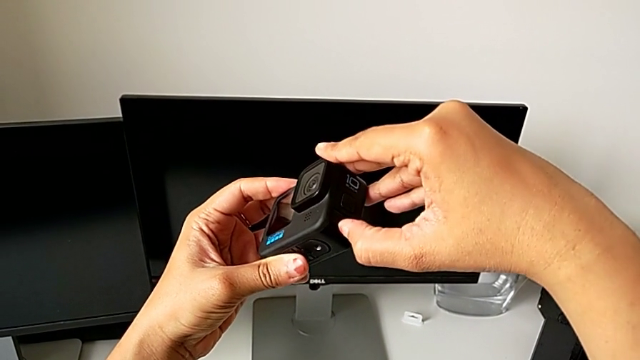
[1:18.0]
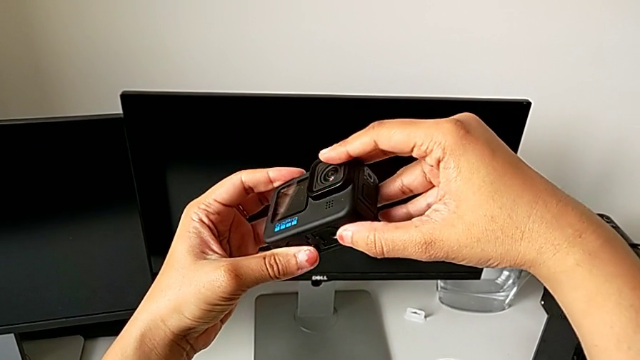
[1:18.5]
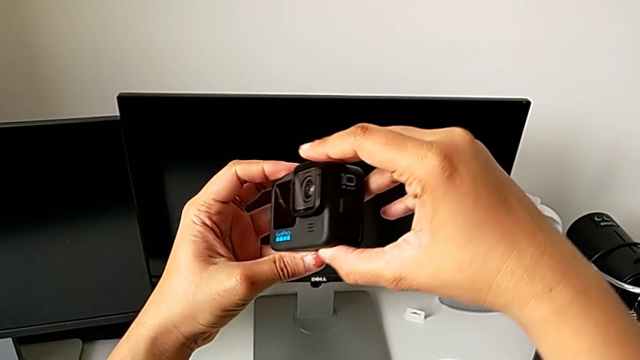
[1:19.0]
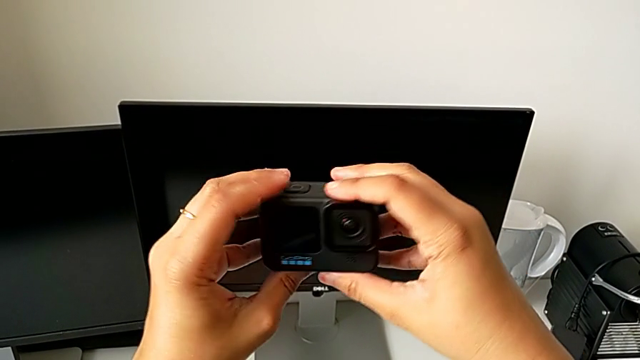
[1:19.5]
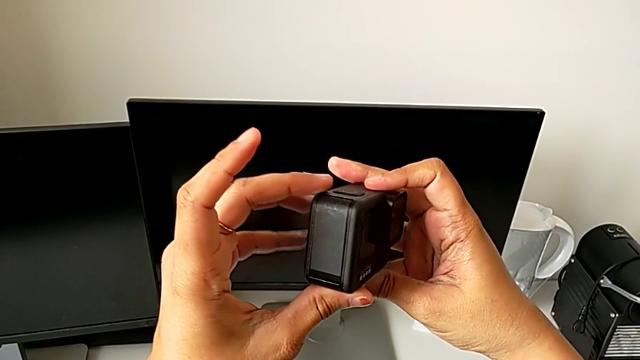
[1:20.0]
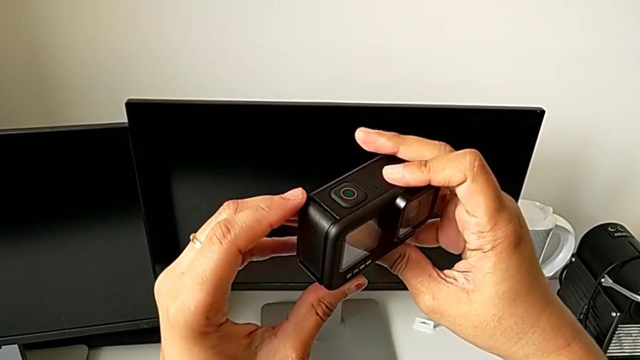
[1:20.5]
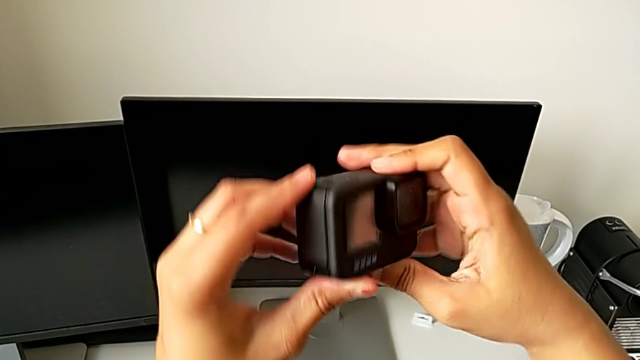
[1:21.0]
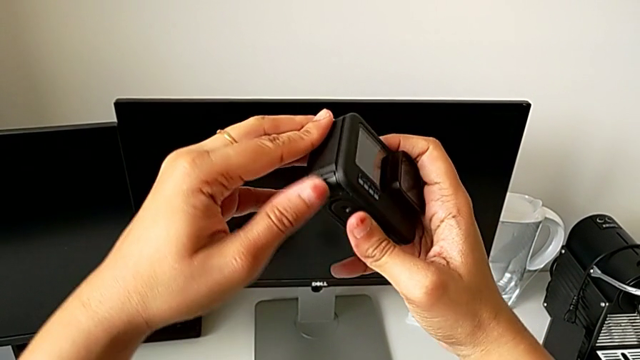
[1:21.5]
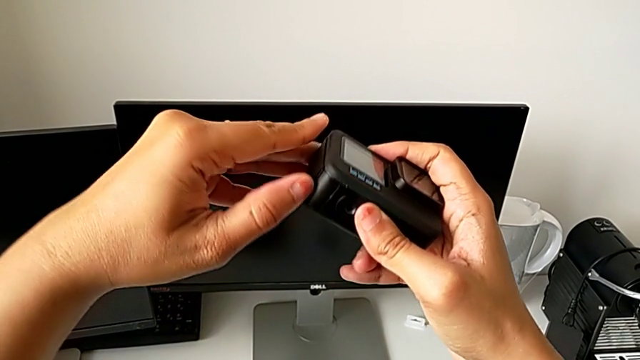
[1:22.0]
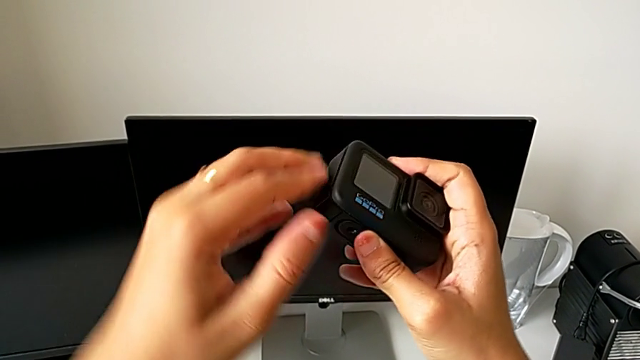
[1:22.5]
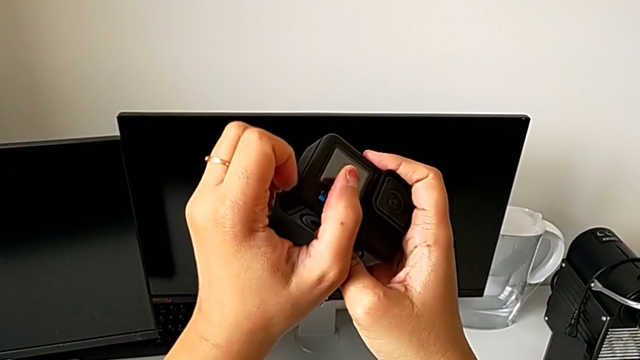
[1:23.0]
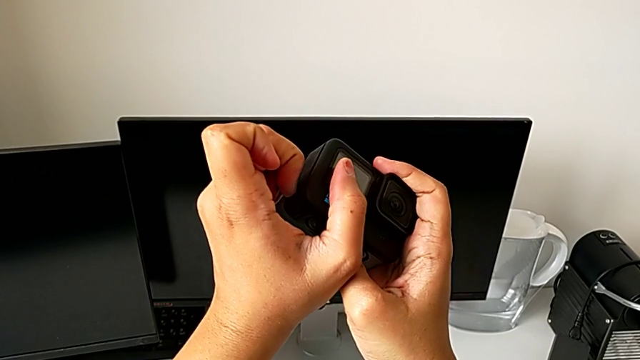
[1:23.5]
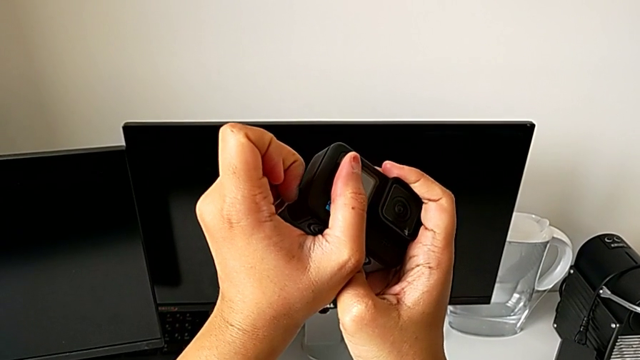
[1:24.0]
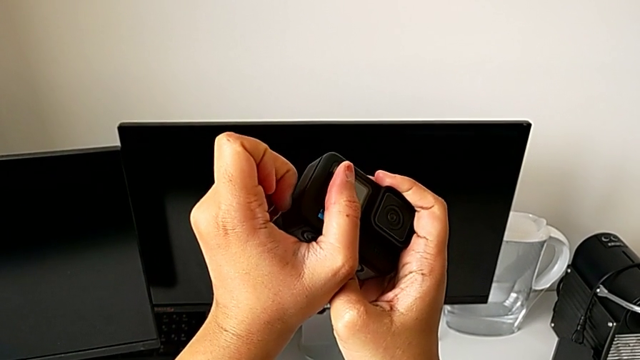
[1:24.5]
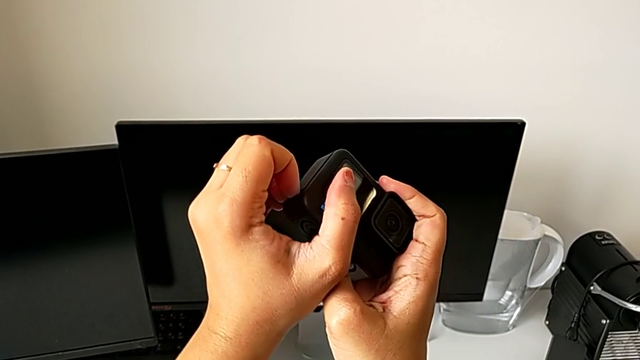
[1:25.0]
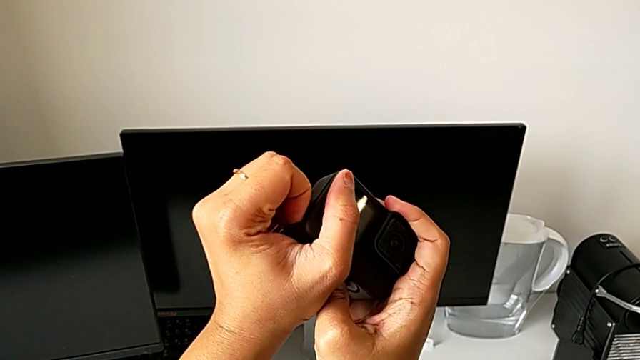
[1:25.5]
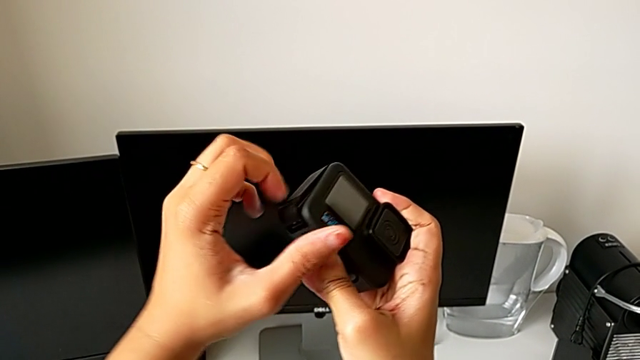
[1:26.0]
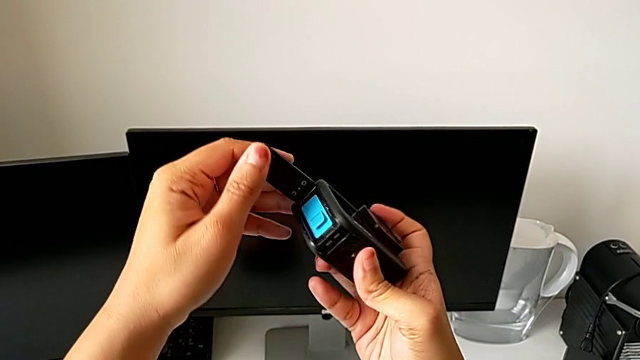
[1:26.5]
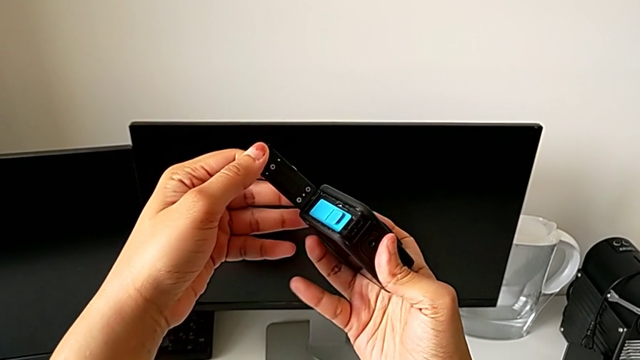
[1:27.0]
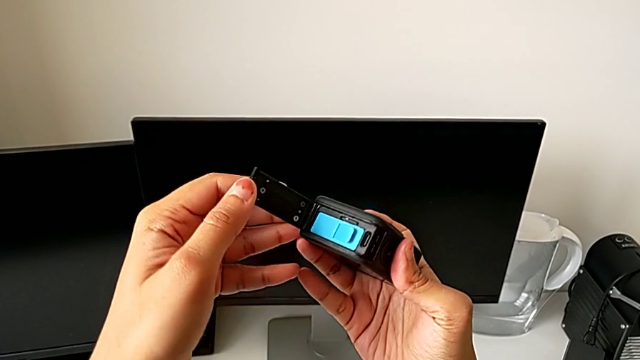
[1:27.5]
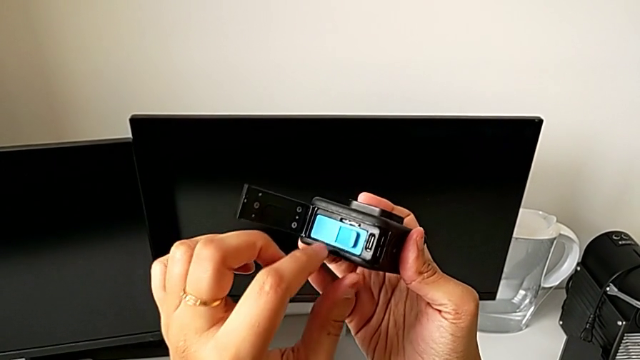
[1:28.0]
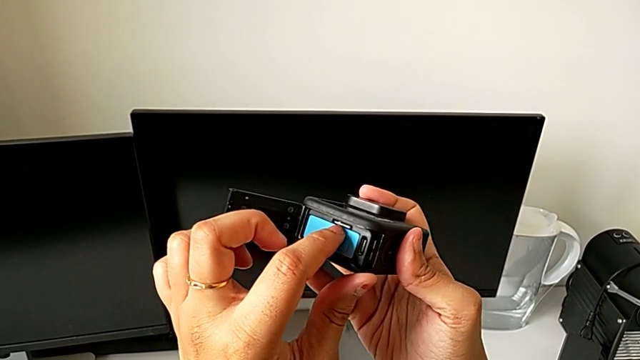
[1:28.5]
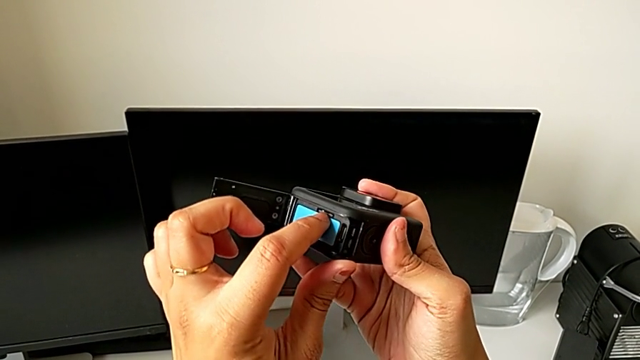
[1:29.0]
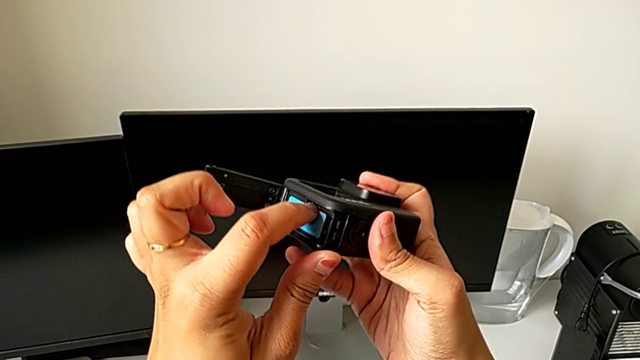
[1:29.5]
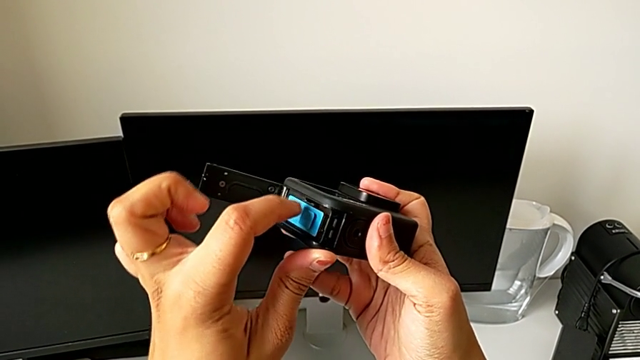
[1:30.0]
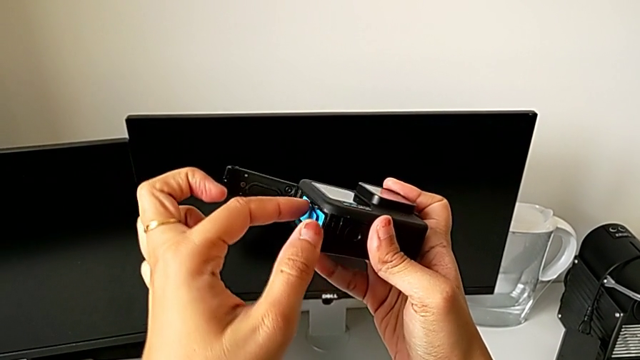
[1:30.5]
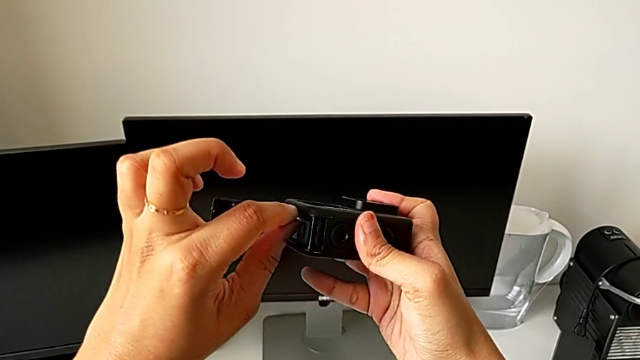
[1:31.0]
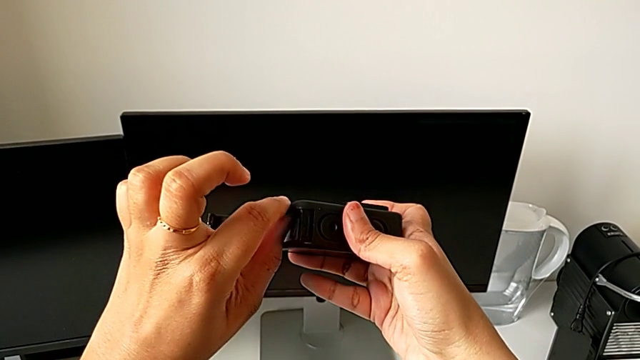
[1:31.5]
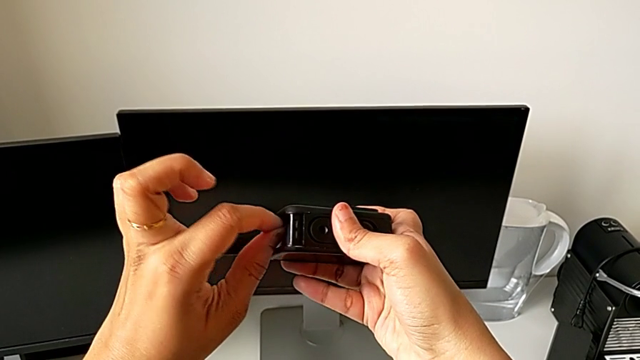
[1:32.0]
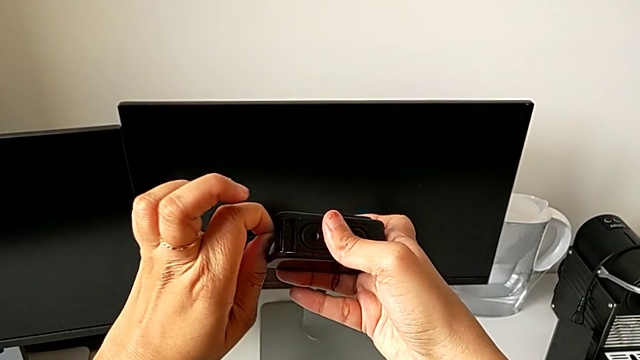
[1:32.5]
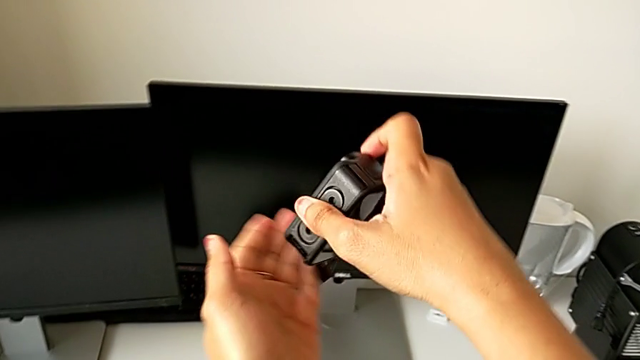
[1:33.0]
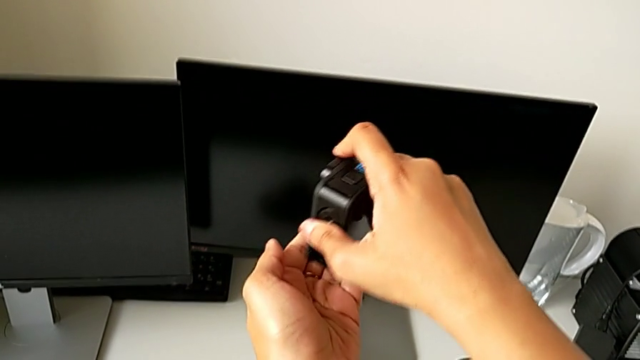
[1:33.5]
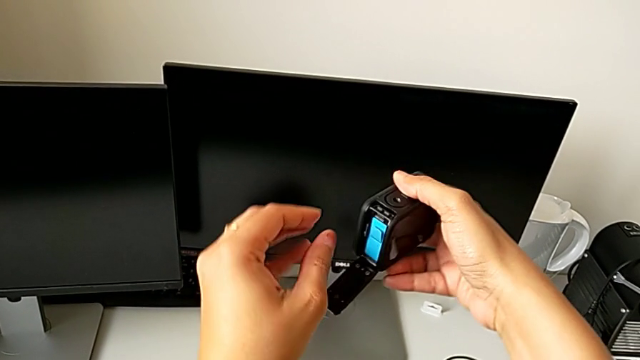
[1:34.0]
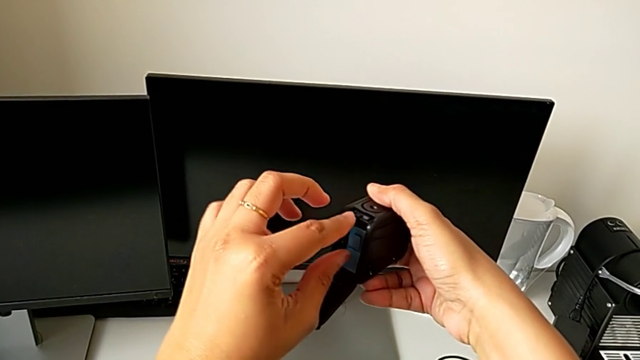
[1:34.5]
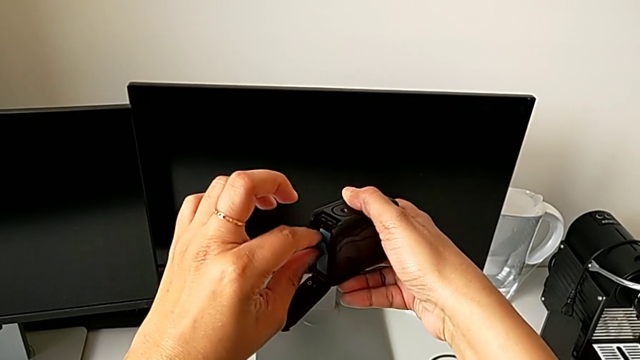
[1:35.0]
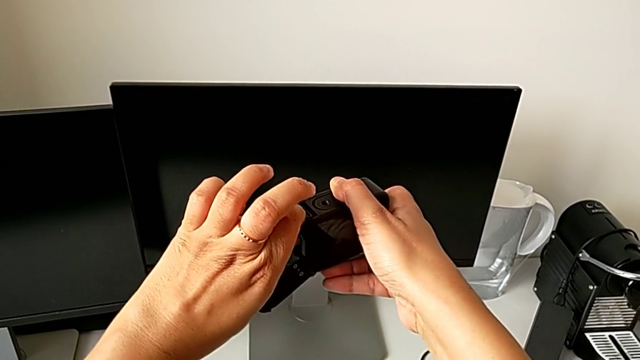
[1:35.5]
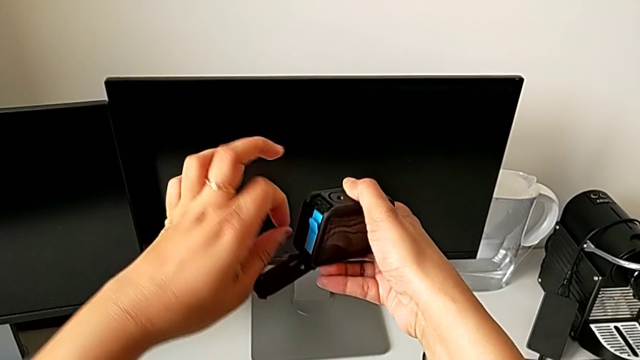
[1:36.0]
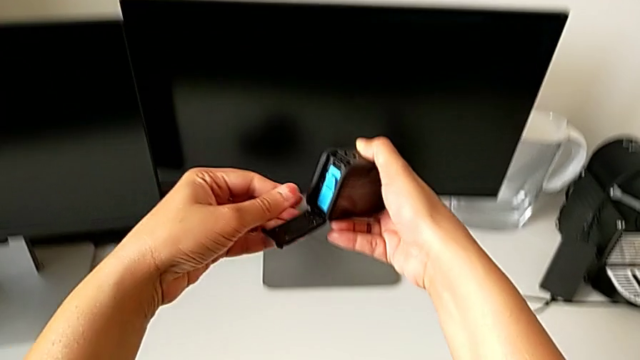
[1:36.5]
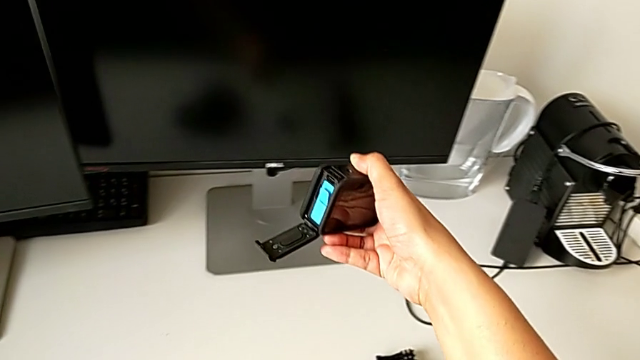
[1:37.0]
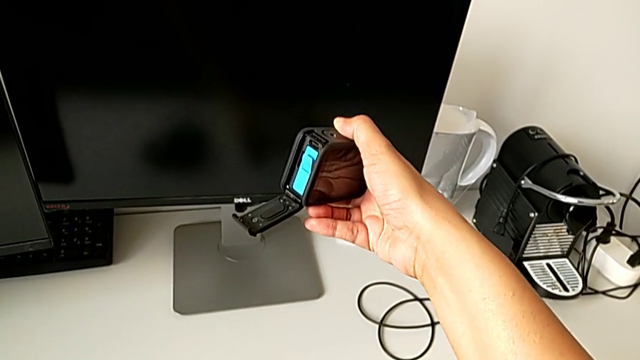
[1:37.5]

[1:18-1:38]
The camera wearer is removing the SD card from the battery box. They keep inspecting the GoPro, unlock the battery door, open it, push the SD card, withdraw it and drop it.

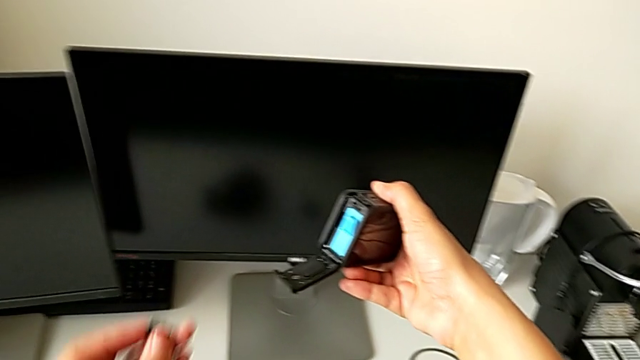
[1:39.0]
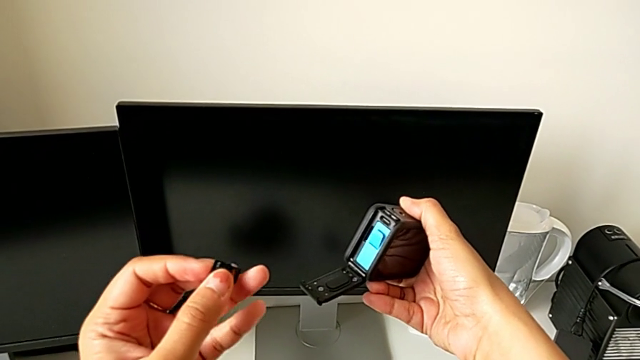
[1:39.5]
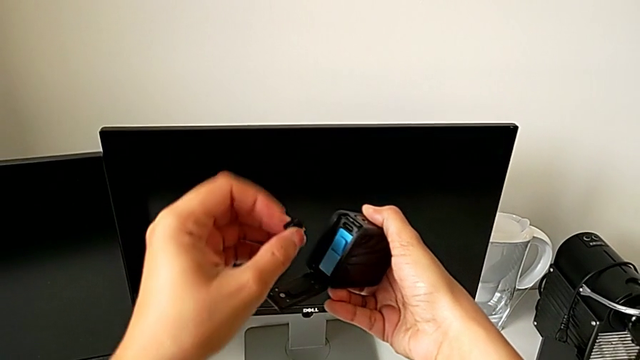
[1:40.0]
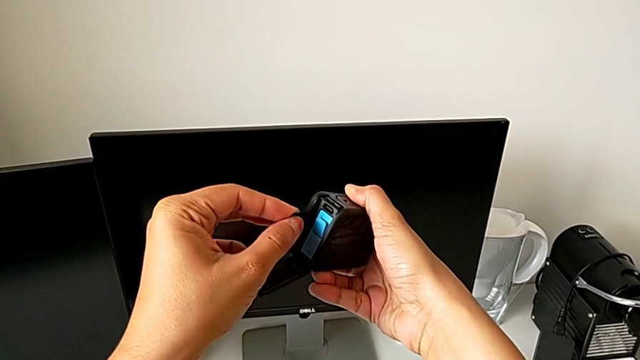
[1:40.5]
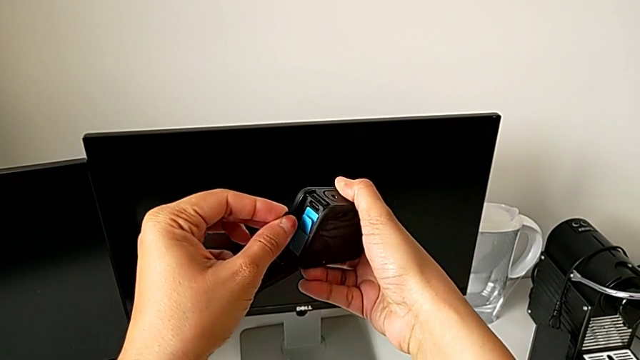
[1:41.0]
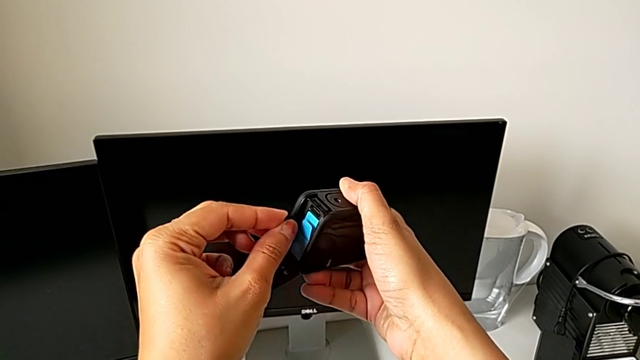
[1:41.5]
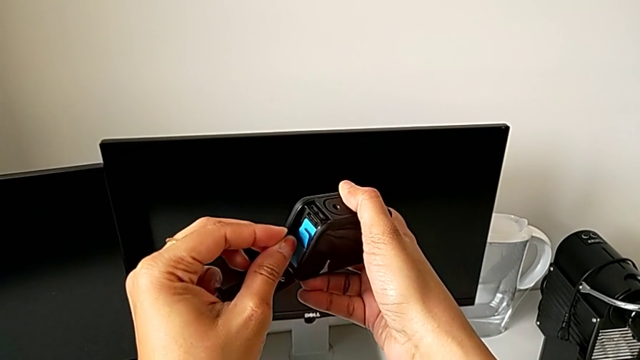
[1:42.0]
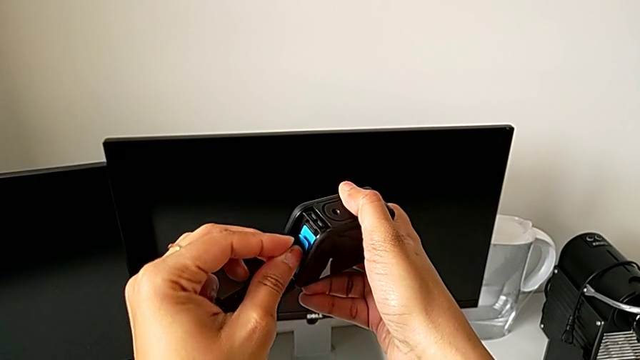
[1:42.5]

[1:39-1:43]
The camera wearer is inserting the micro SD card. They lift the SD card and begin to wrongly insert it.
